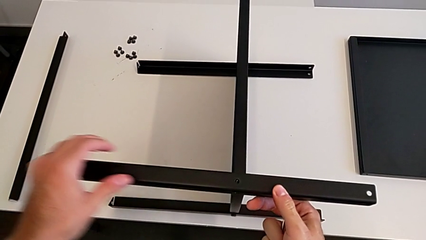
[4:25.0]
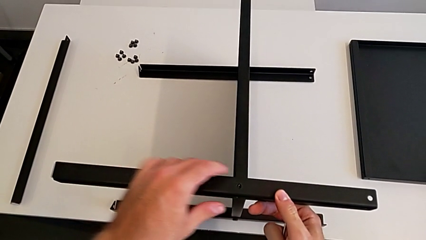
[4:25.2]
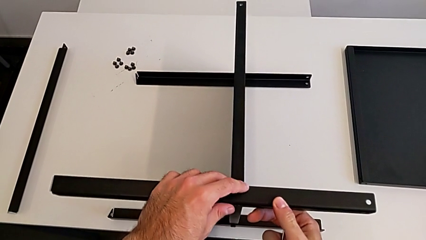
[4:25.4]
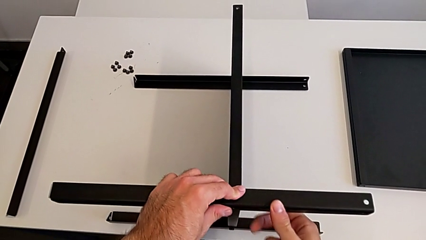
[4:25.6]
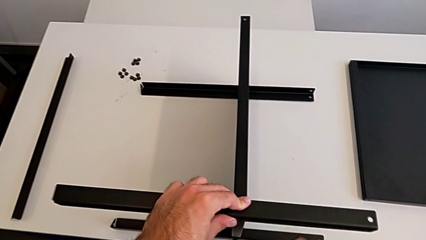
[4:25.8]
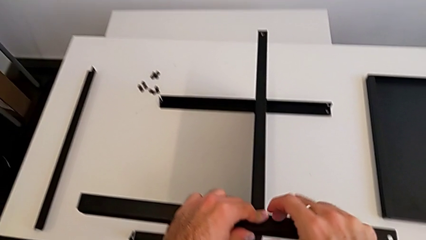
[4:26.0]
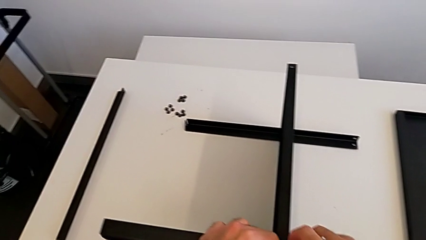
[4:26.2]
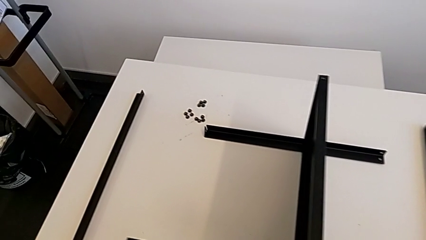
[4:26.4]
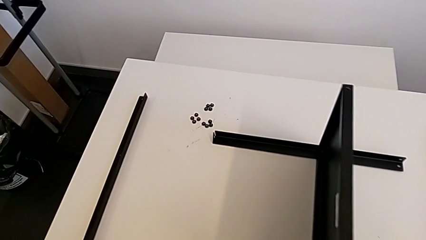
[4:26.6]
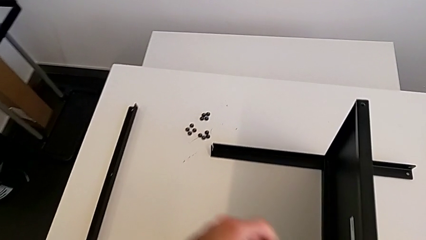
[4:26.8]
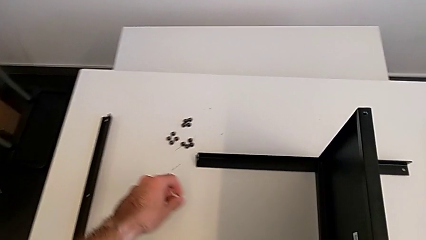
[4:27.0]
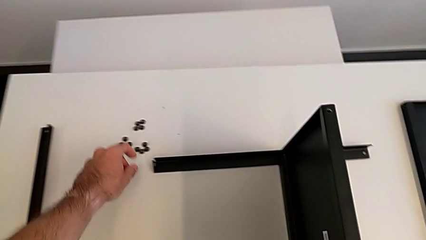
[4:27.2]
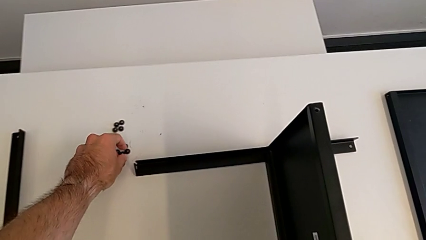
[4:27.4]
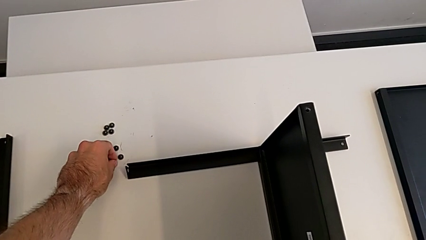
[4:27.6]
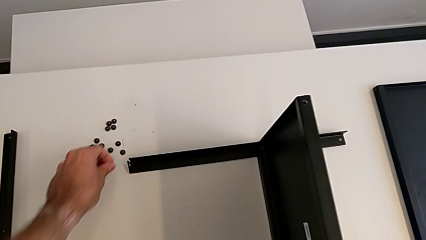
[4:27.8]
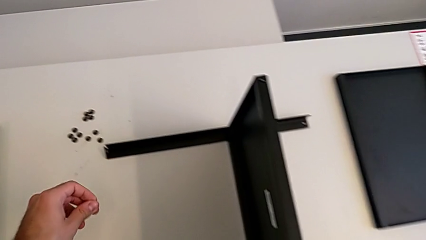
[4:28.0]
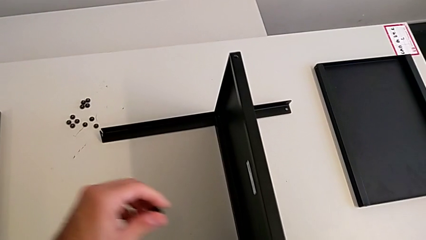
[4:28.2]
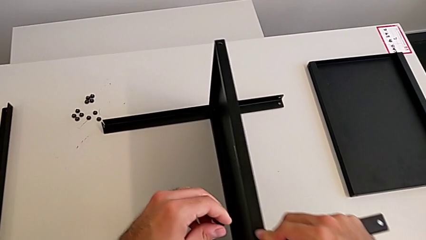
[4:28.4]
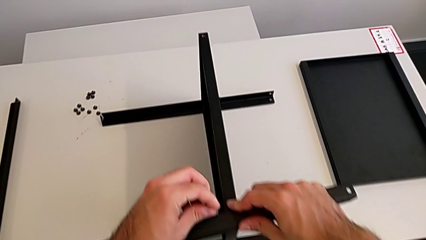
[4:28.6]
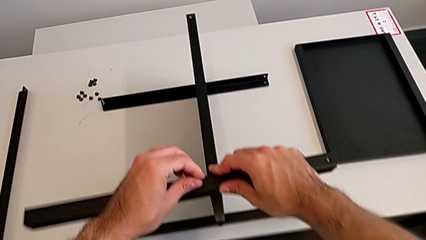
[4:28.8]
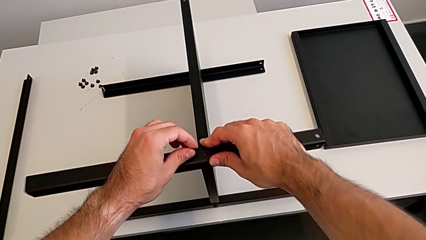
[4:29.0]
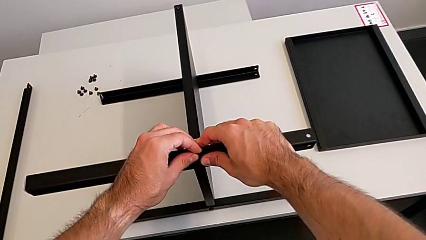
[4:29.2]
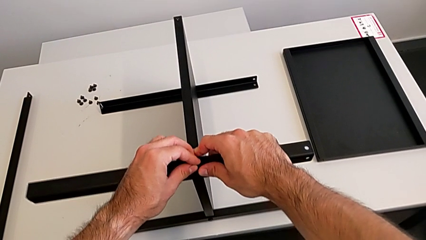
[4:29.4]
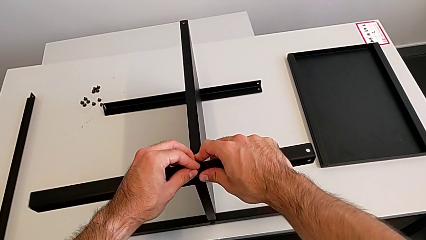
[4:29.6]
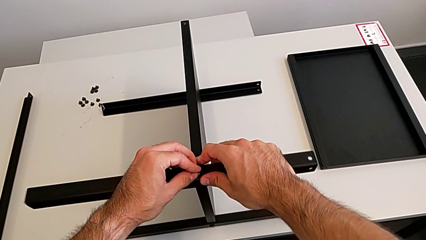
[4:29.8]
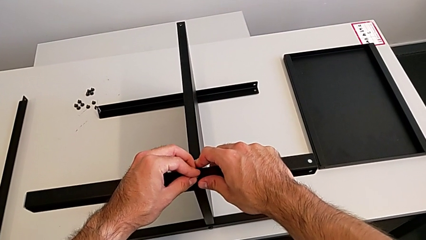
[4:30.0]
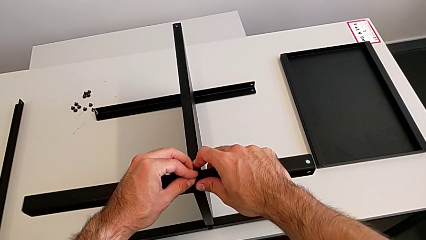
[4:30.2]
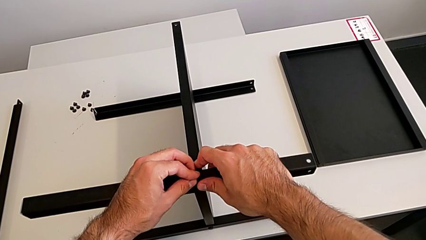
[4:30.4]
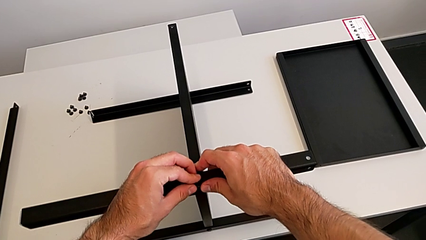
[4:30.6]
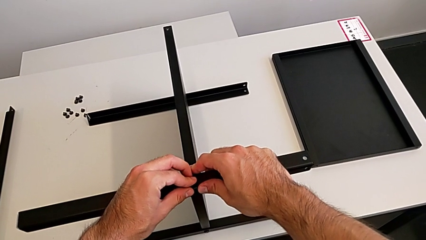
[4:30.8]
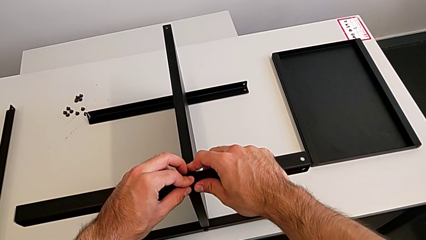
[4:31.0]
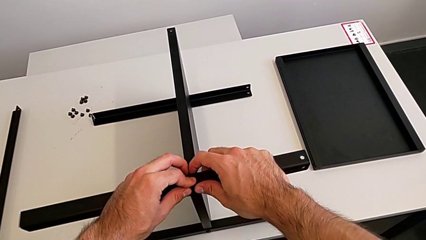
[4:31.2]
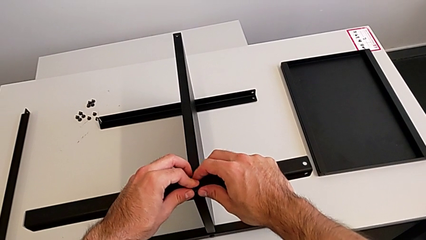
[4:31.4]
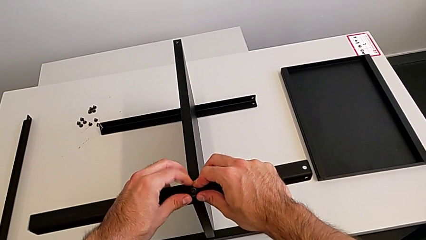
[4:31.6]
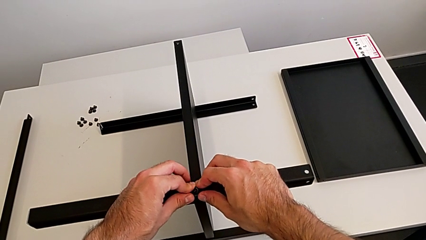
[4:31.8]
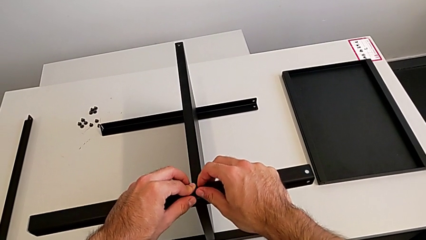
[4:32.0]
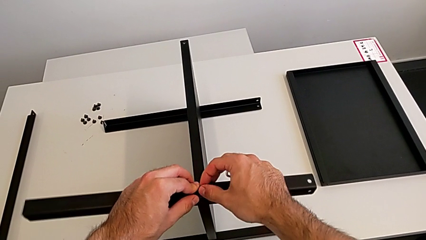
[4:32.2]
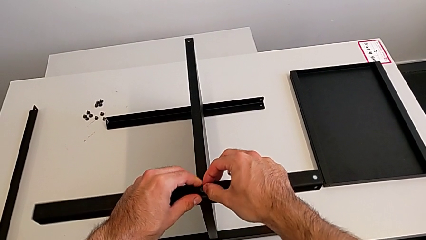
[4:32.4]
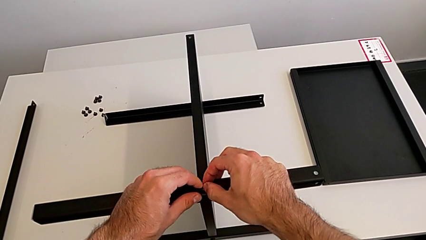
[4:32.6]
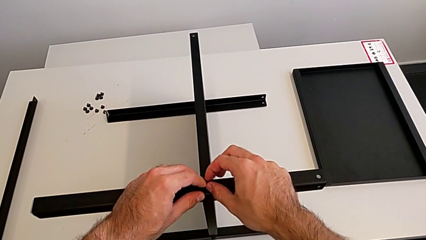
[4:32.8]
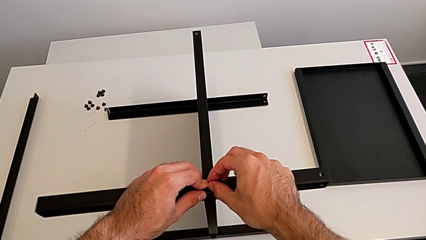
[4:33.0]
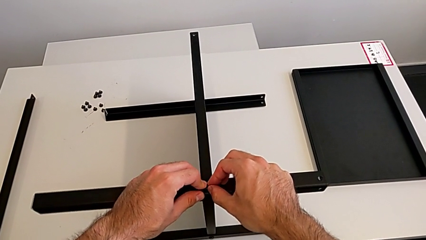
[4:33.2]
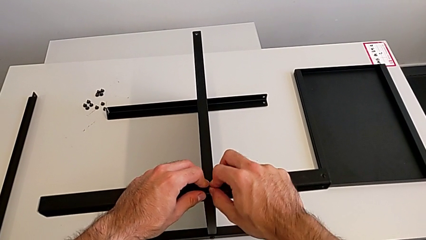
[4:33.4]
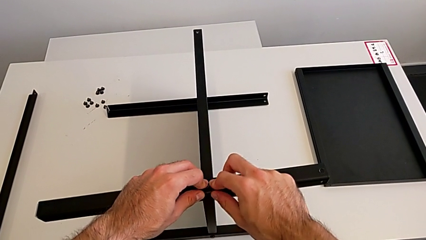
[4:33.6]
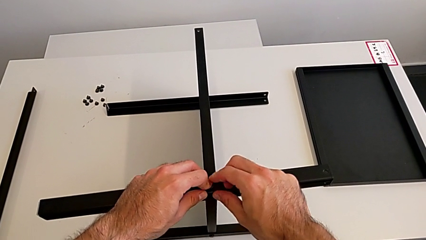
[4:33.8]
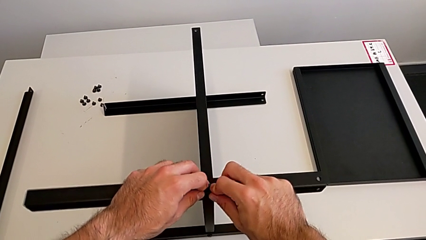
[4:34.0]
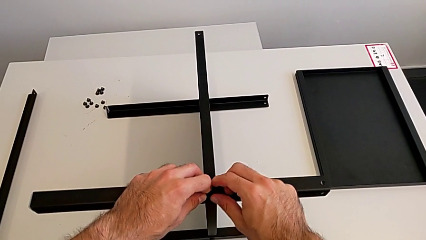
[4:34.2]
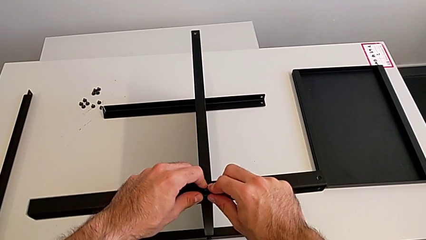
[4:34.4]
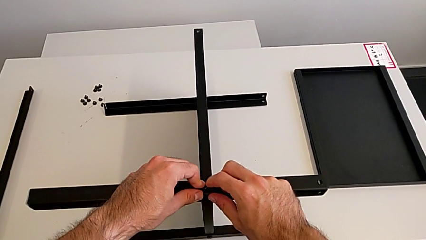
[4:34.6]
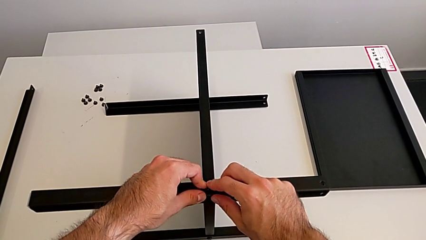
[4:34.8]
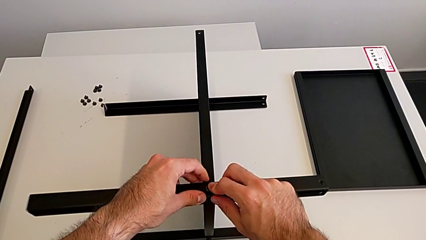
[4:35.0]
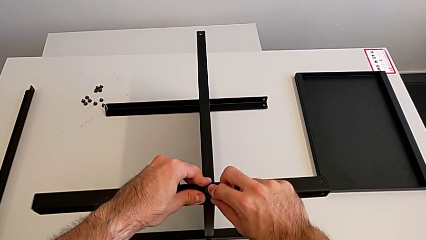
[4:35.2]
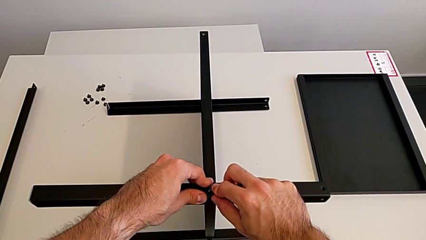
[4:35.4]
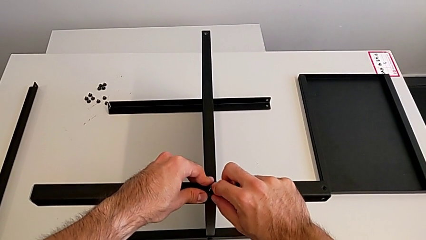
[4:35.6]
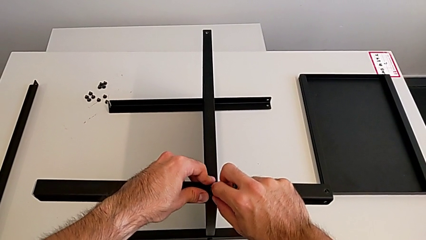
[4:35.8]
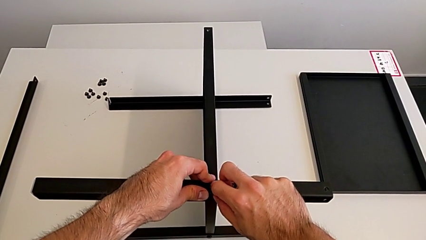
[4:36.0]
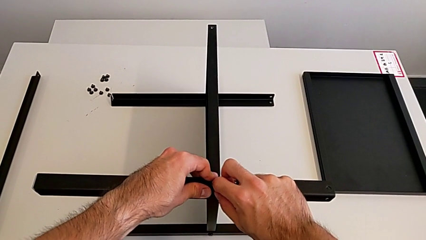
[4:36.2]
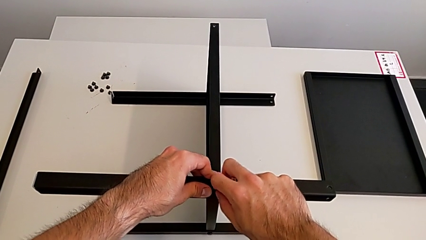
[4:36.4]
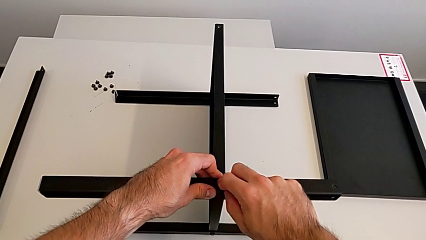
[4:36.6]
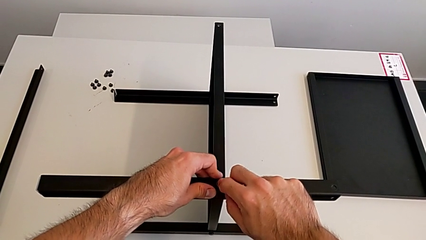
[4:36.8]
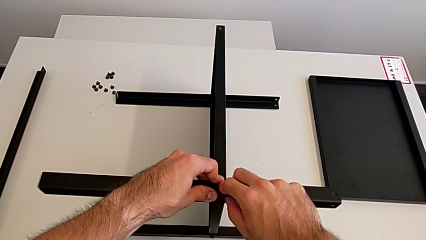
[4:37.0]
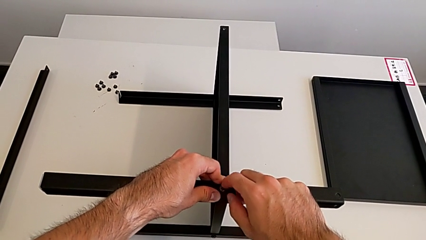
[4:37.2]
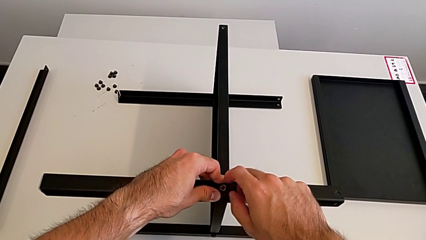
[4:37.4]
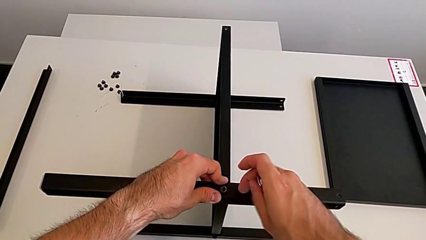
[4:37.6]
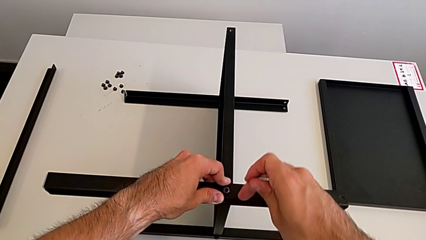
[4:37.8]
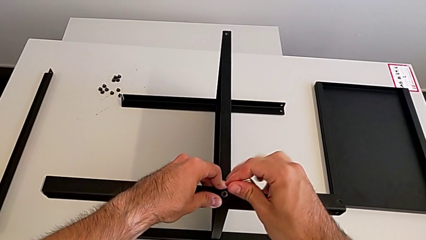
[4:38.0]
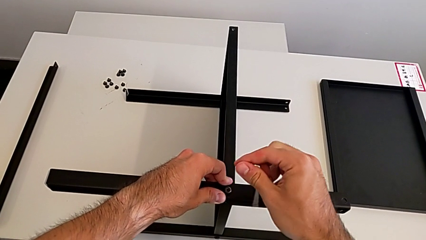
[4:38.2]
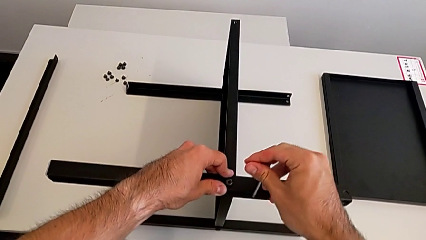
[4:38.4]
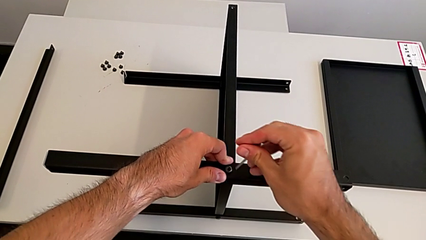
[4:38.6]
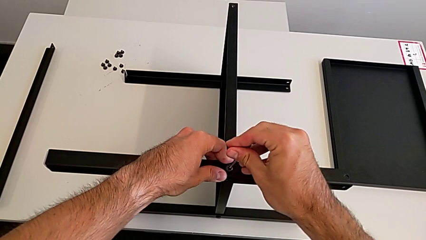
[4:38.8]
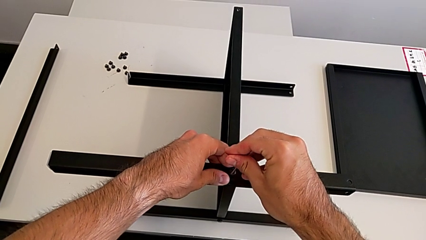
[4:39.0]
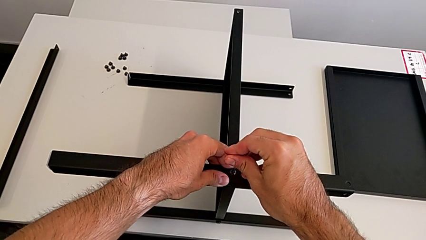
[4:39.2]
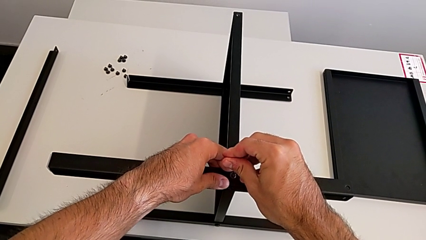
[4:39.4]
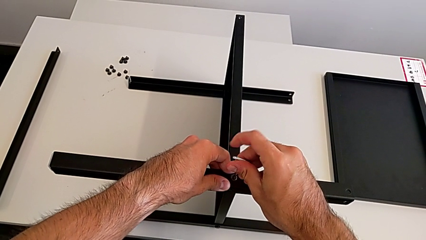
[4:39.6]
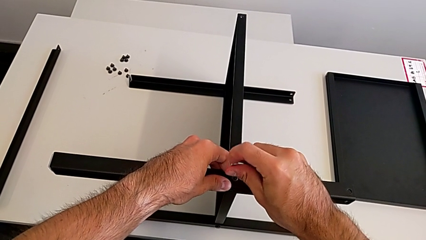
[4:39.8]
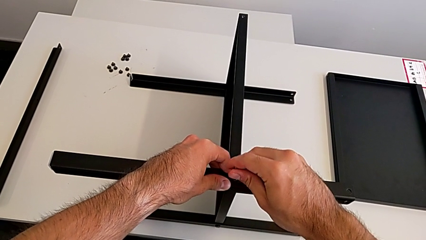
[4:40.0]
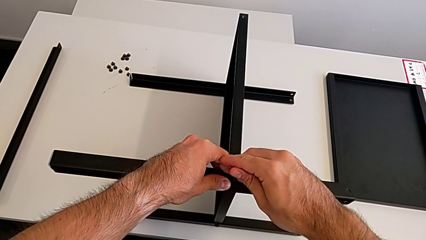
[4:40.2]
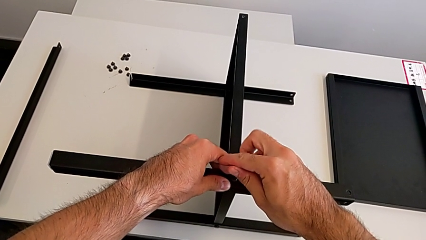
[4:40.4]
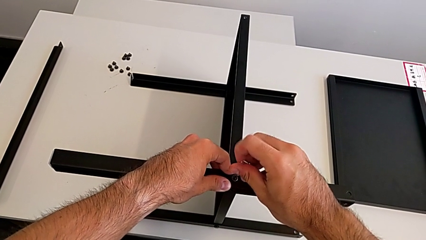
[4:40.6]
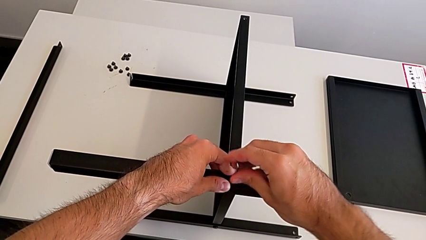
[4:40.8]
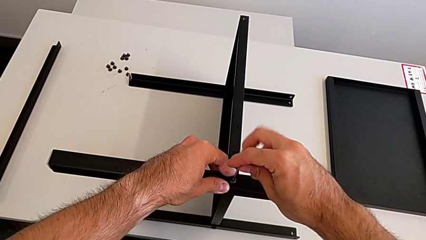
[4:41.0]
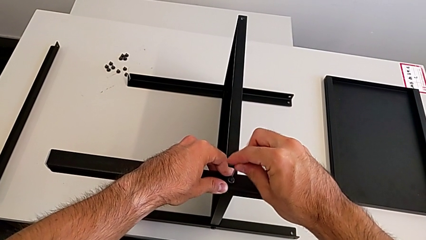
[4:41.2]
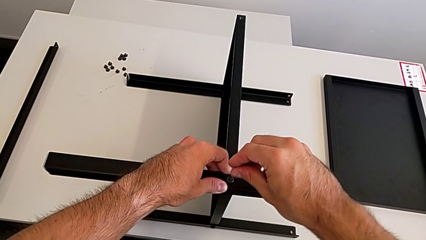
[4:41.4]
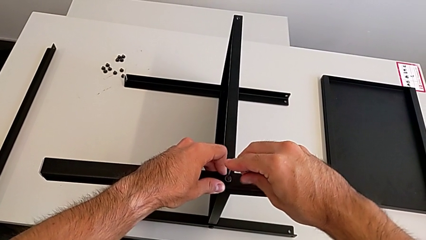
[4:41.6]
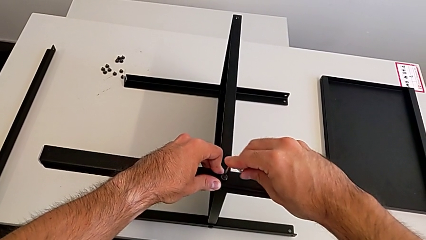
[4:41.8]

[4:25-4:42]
The camera wearer is screwing the third leg to the middle shelf of the table. They align the leg, grab the hex socket head, insert it, insert the Allen wrench and begin to screw the hex socket head.
